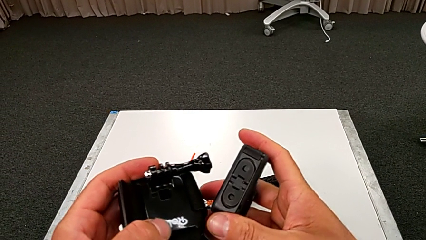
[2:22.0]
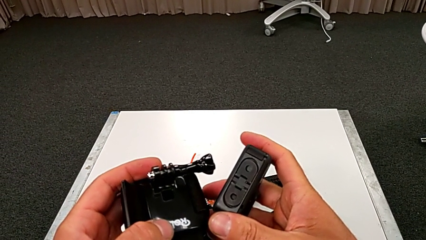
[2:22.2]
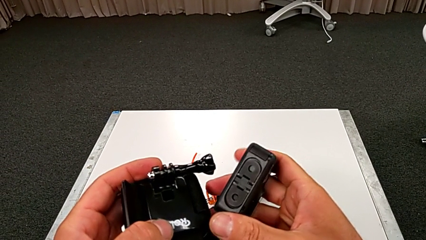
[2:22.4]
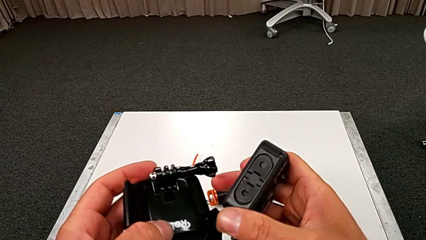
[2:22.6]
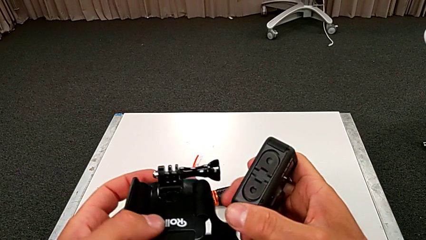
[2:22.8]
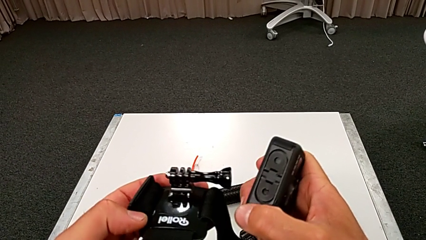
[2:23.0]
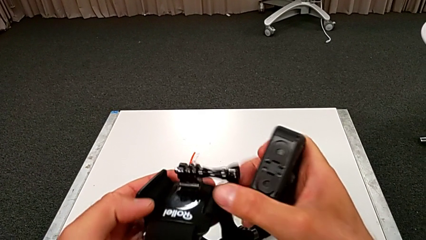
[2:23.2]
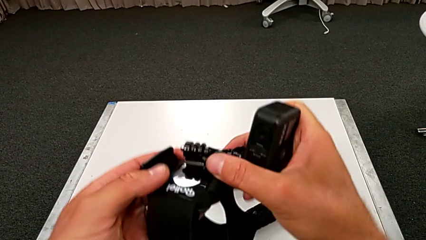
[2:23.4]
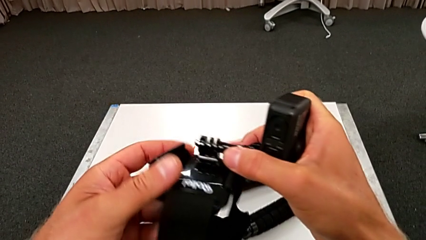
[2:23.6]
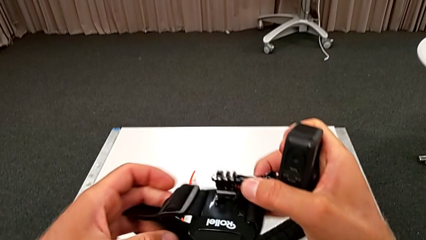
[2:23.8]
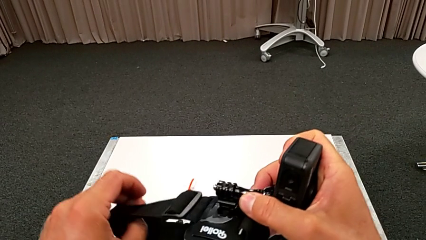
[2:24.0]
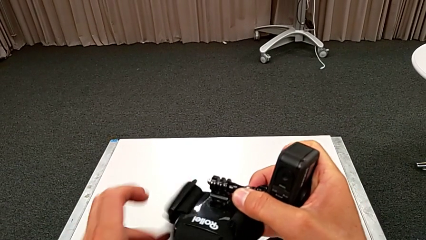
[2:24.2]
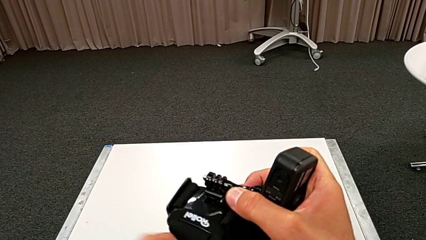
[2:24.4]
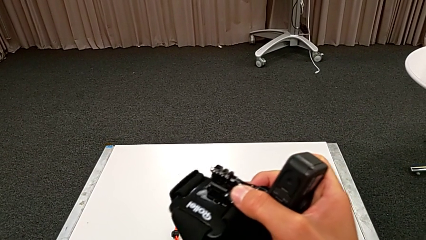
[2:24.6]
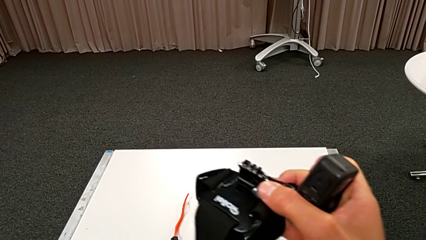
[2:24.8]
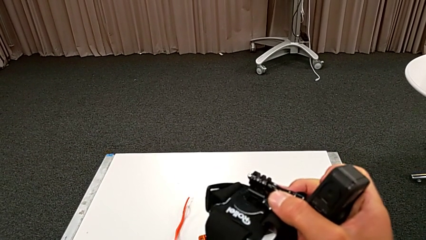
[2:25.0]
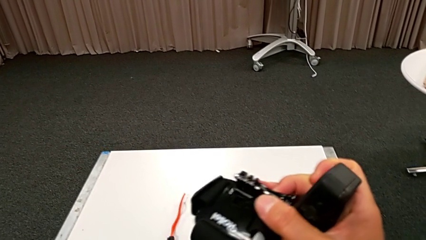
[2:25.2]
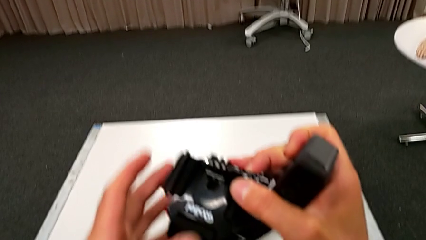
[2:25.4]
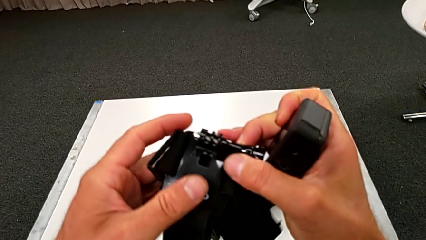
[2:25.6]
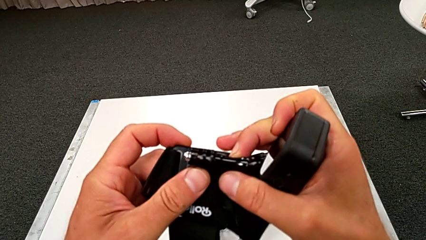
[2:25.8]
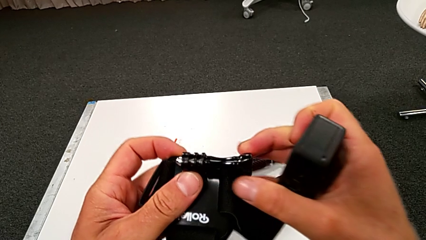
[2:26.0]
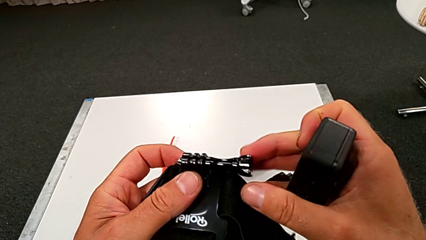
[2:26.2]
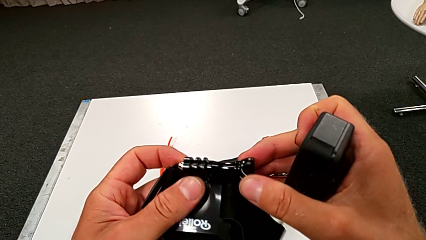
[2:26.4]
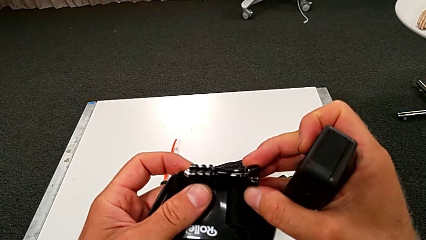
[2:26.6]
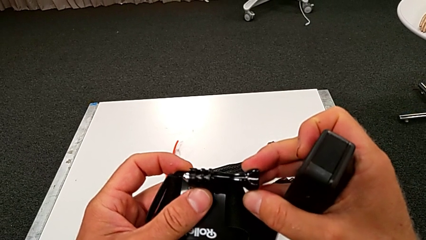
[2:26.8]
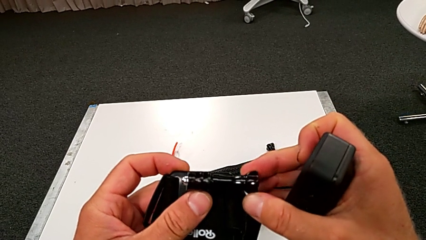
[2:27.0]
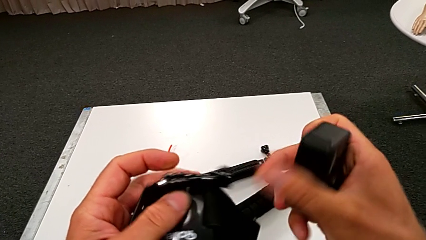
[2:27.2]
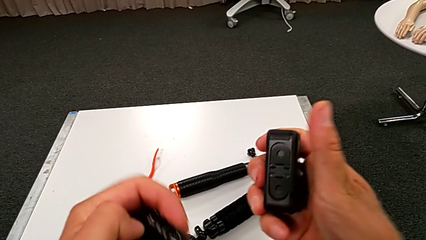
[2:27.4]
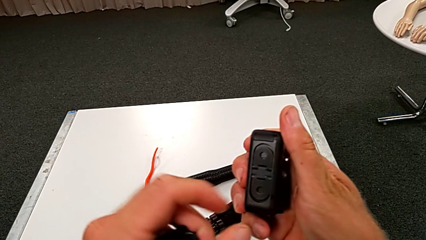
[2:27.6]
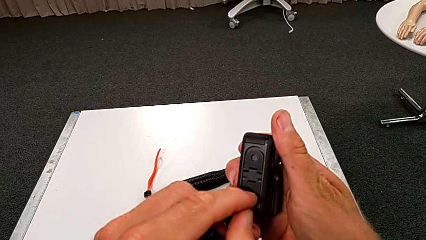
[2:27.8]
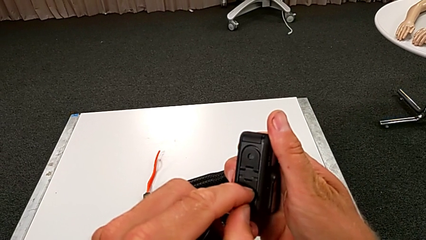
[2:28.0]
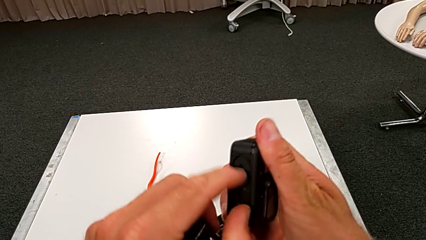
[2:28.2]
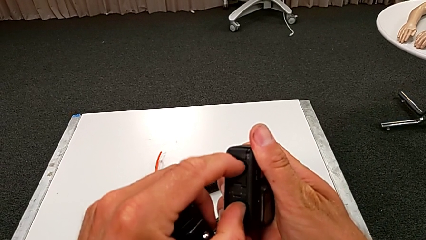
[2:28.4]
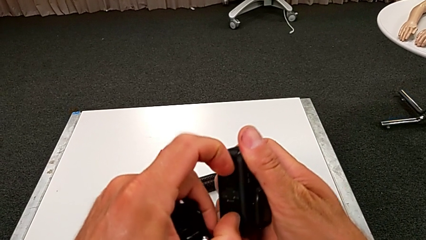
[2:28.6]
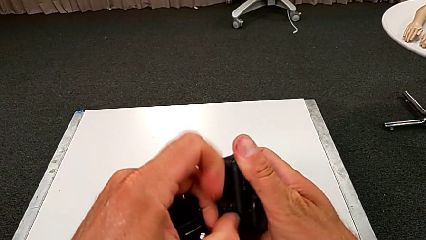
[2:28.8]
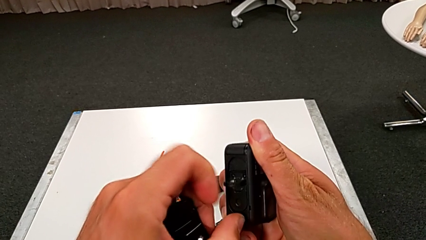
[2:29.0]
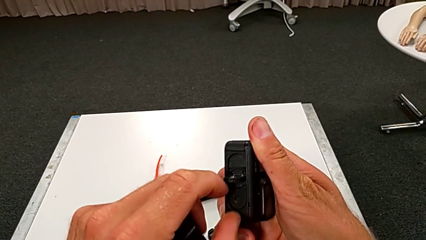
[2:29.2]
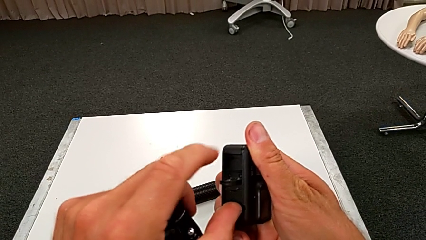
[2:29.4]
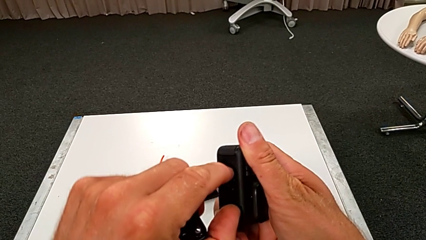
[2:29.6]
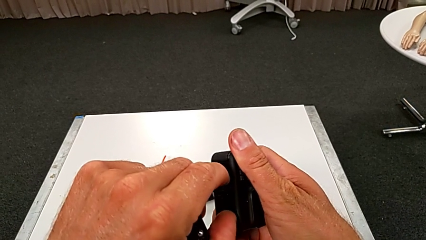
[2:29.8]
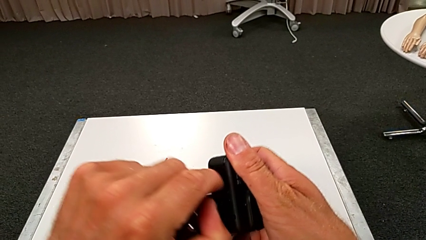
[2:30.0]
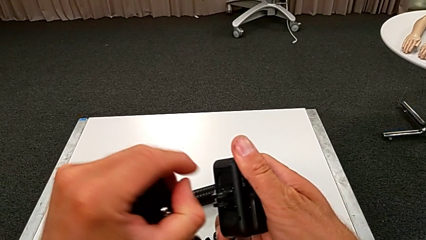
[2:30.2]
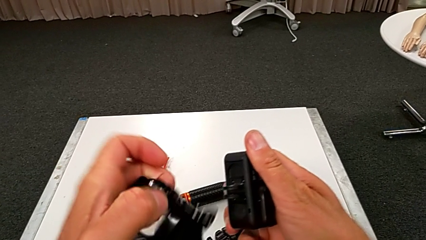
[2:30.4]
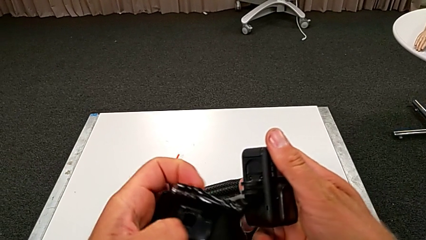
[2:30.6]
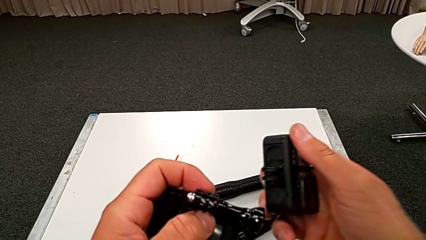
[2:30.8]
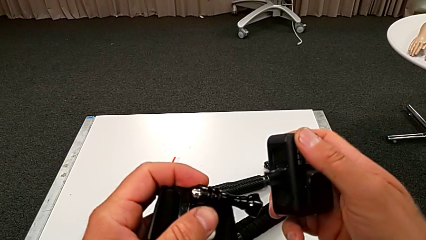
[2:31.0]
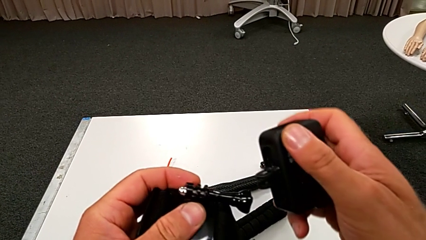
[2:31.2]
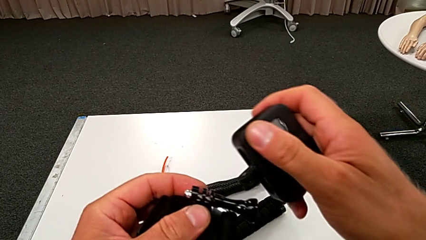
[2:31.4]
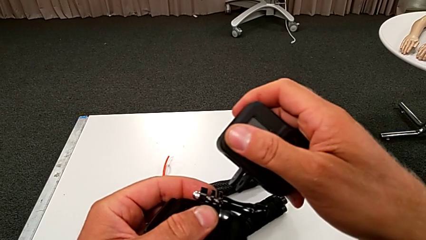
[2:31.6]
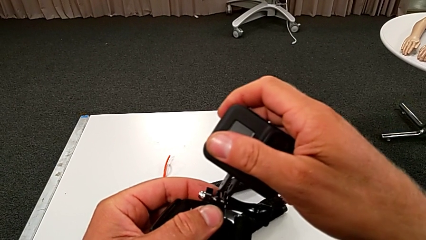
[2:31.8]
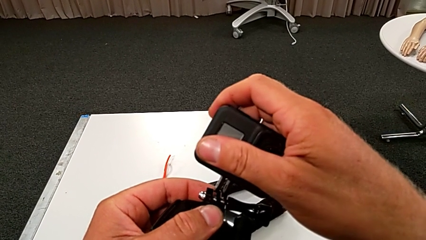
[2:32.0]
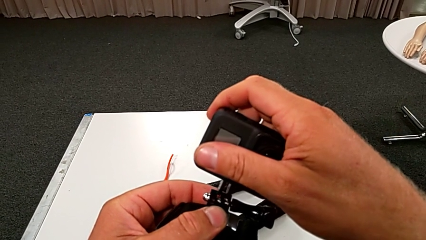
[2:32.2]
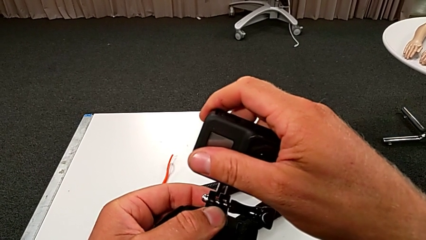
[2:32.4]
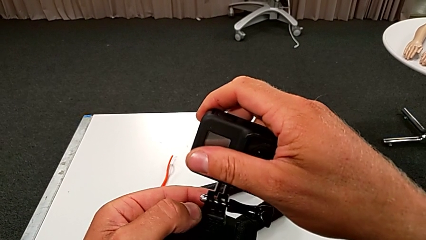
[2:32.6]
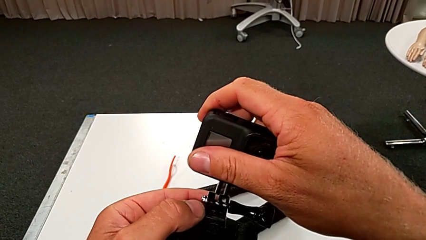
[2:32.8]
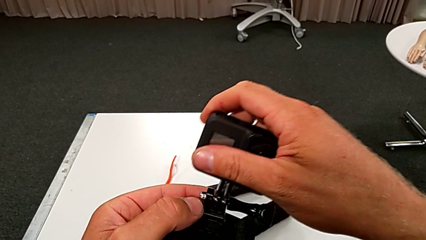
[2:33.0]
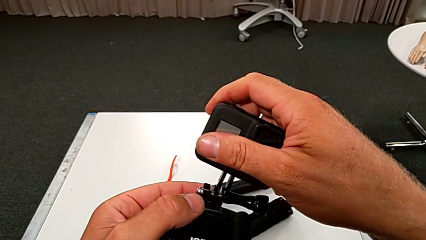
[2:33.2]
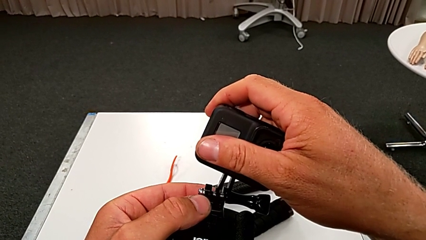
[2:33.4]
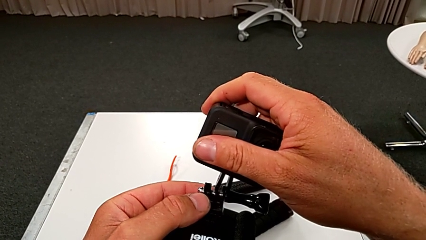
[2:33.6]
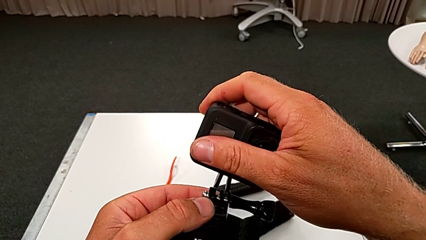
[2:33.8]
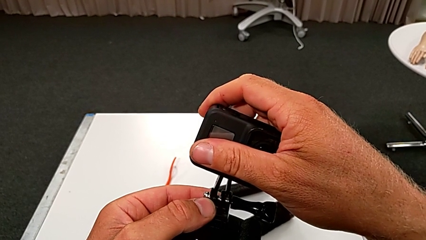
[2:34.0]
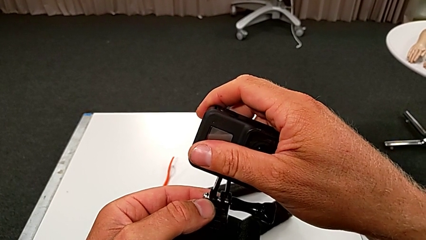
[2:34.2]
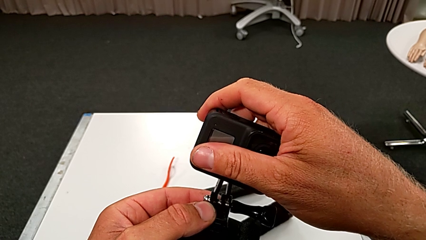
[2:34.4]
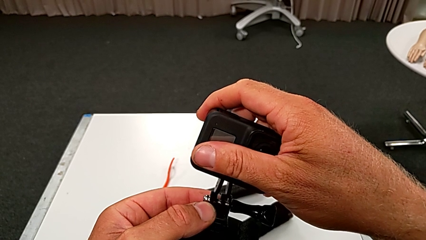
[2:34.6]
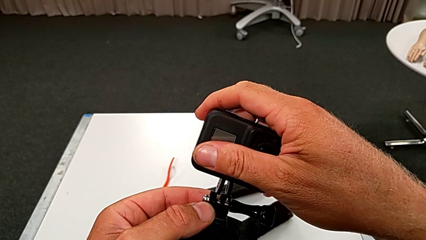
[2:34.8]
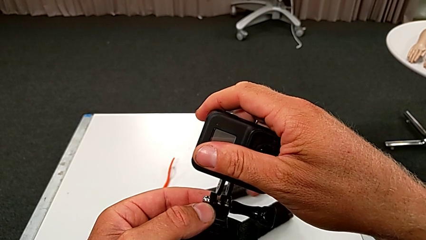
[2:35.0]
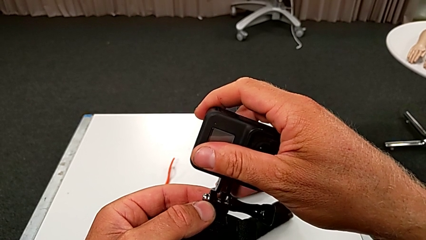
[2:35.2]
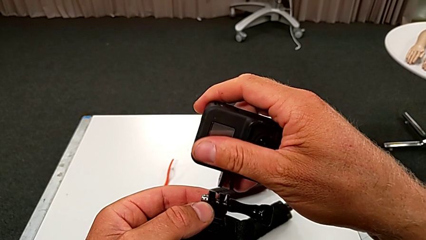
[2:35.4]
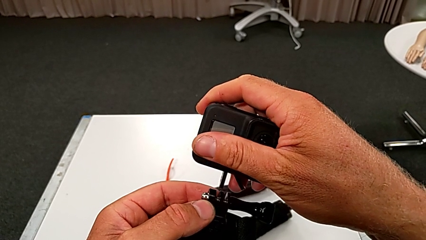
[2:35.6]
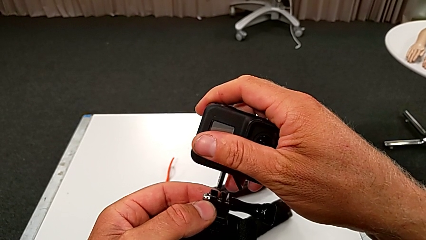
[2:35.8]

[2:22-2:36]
The camera wearer is attempting to attach the strap to the GoPro. They keep holding the GoPro, inspect the strap and open the GoPro.

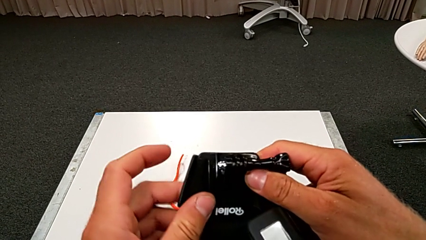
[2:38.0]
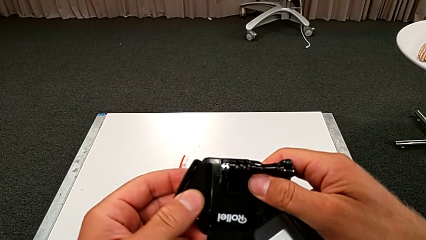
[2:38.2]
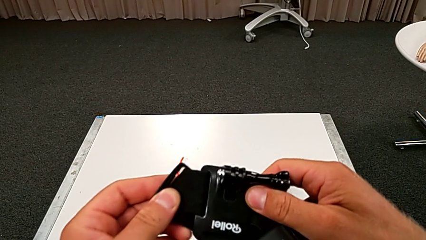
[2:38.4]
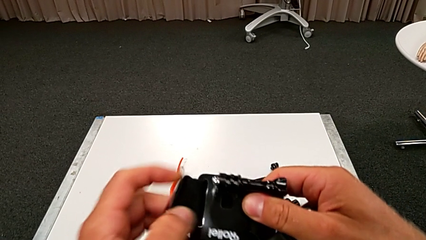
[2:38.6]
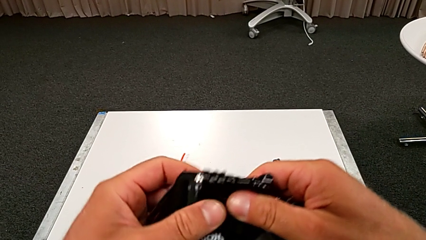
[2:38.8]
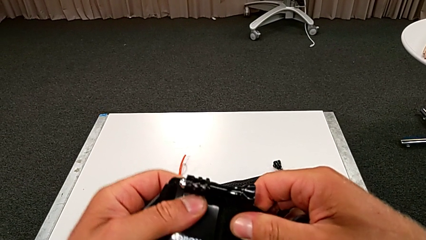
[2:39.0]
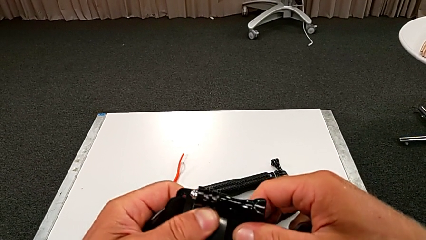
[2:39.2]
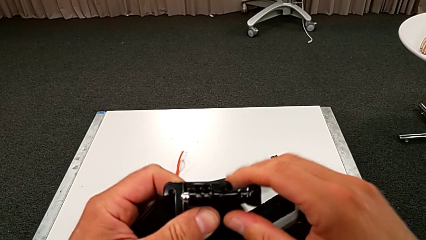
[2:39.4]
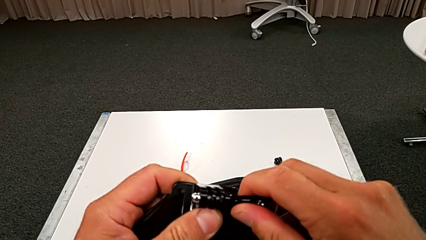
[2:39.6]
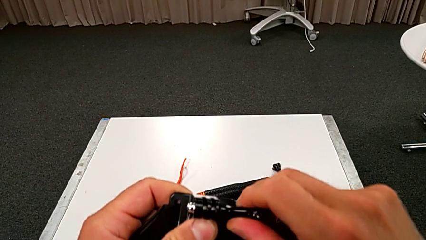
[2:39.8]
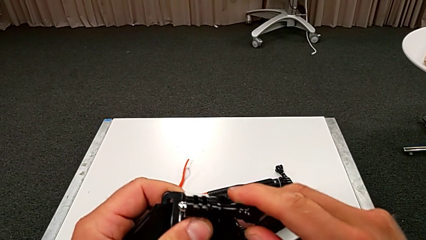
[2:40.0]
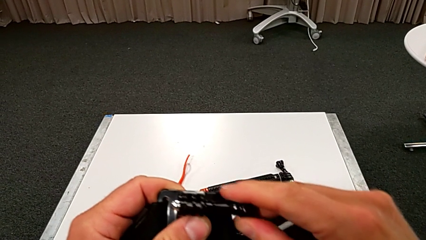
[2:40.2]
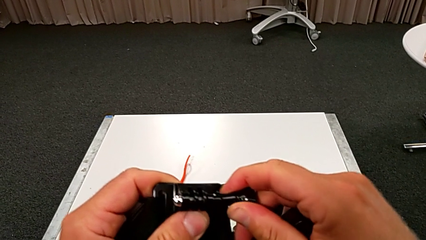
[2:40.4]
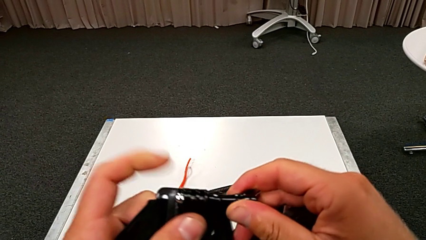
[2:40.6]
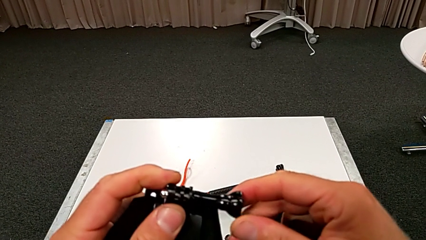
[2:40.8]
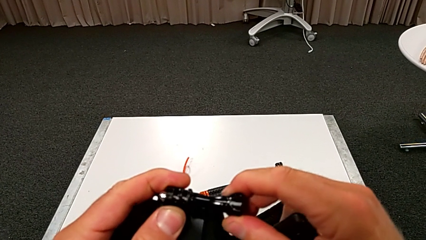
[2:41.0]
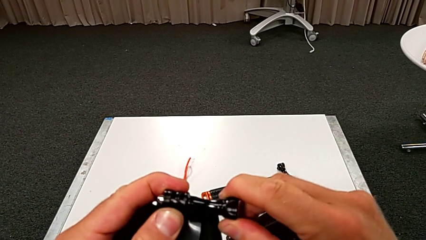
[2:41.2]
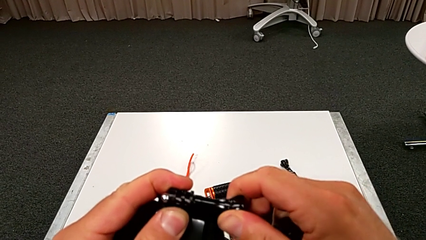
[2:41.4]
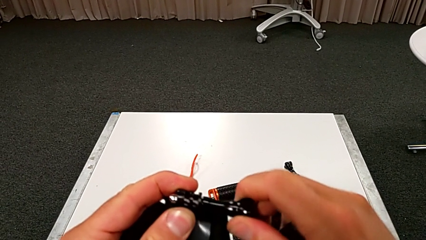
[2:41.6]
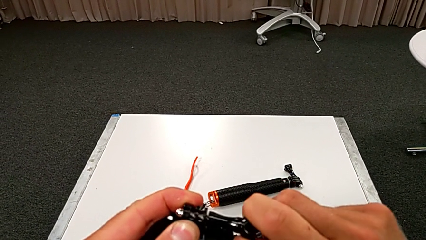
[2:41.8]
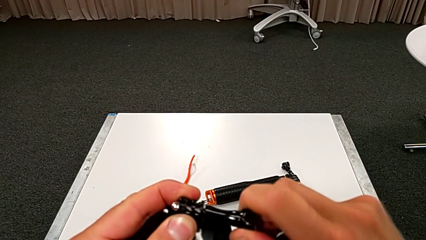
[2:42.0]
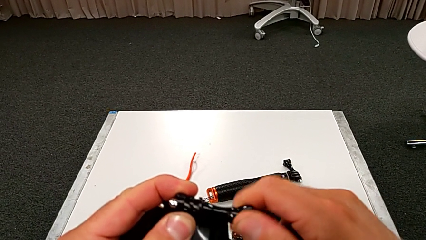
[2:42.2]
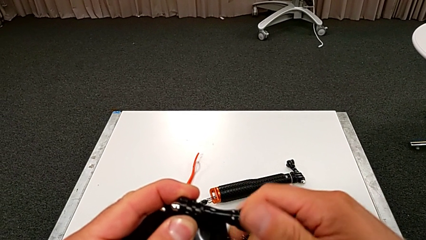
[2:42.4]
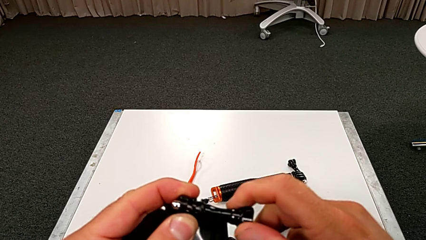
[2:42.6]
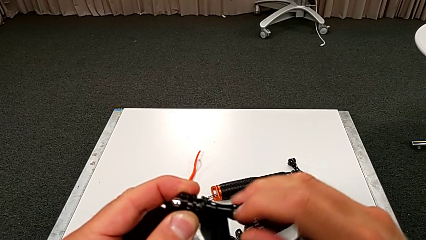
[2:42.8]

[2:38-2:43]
The camera wearer is unscrewing the strap. They hold the strap and grab it.
